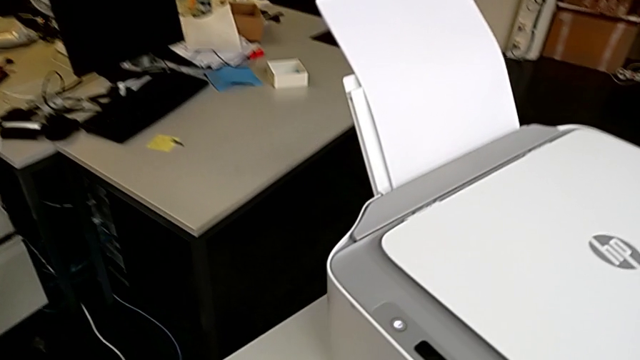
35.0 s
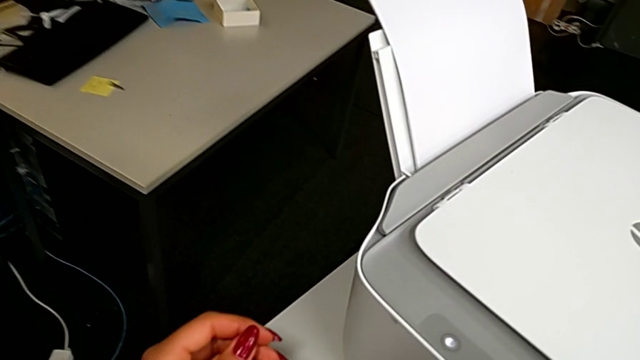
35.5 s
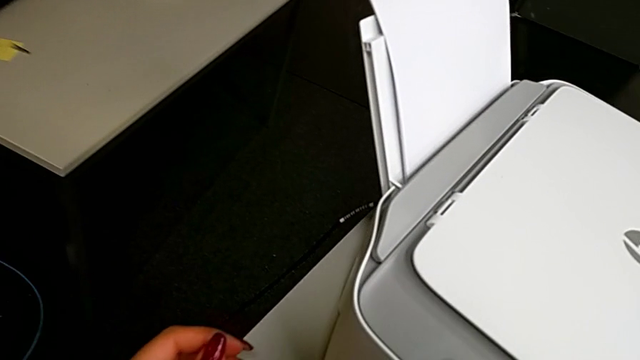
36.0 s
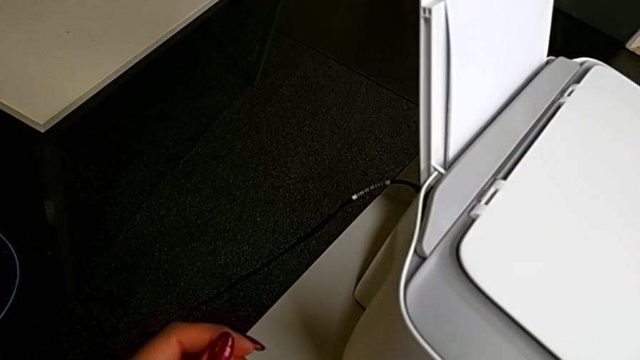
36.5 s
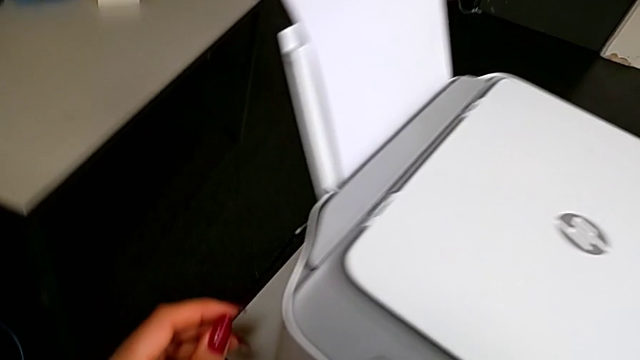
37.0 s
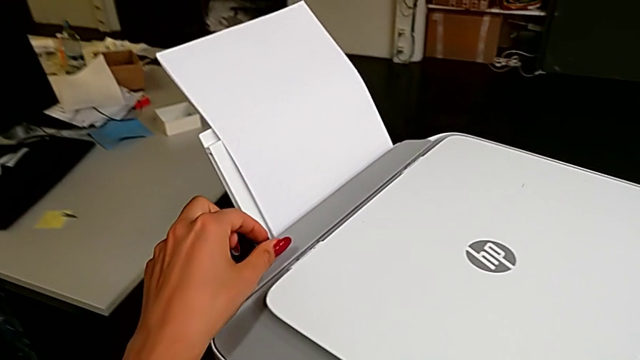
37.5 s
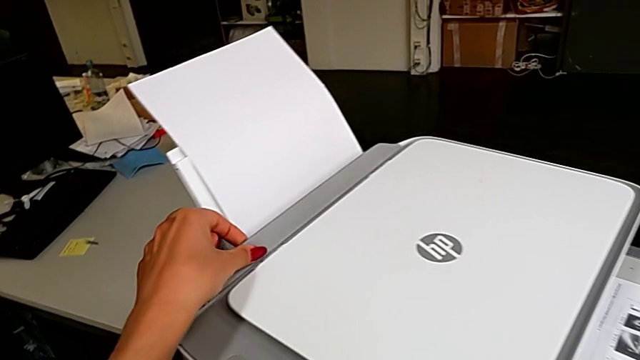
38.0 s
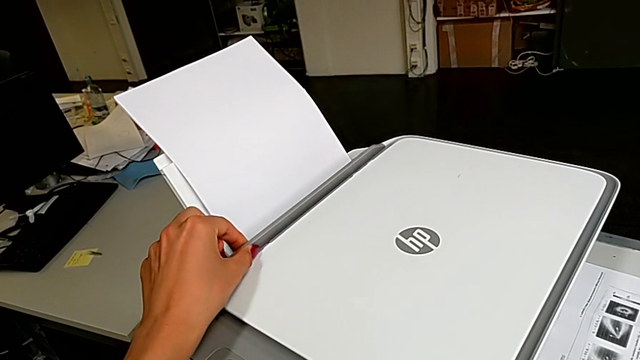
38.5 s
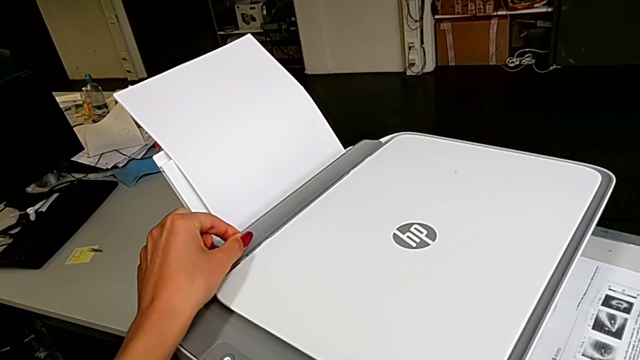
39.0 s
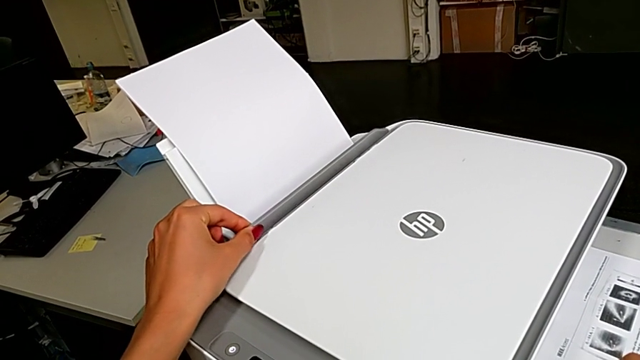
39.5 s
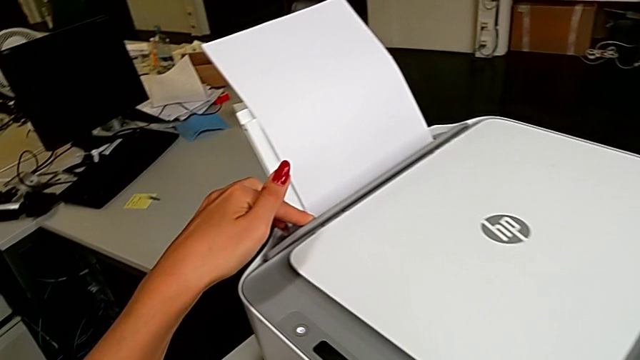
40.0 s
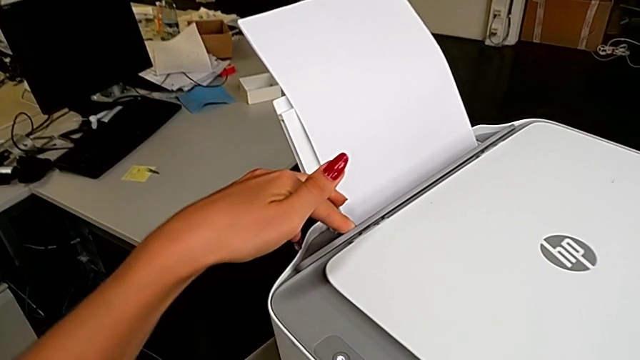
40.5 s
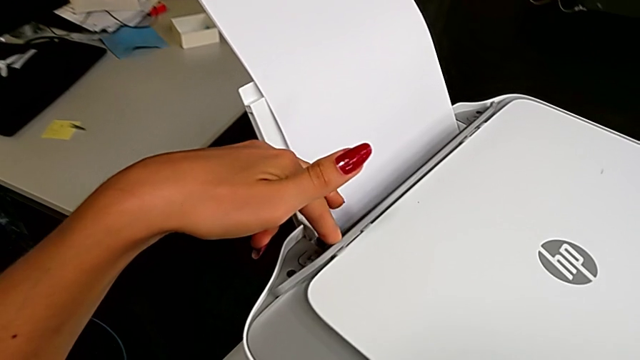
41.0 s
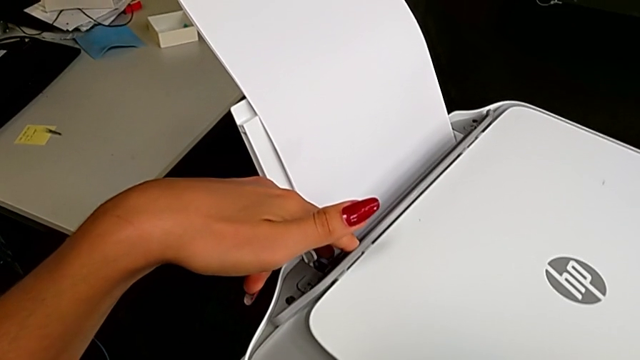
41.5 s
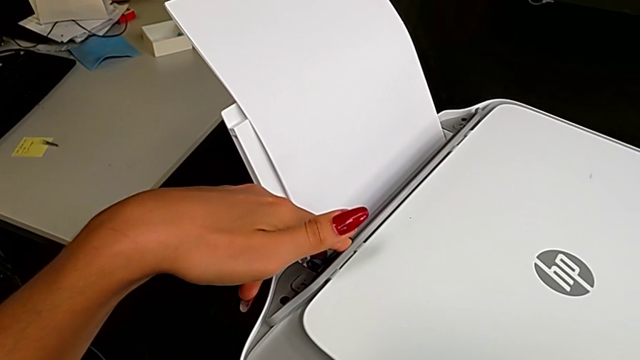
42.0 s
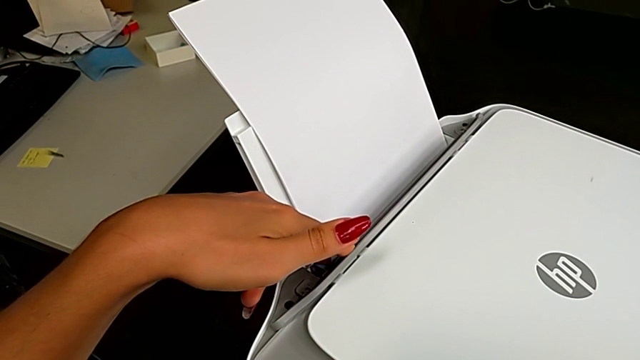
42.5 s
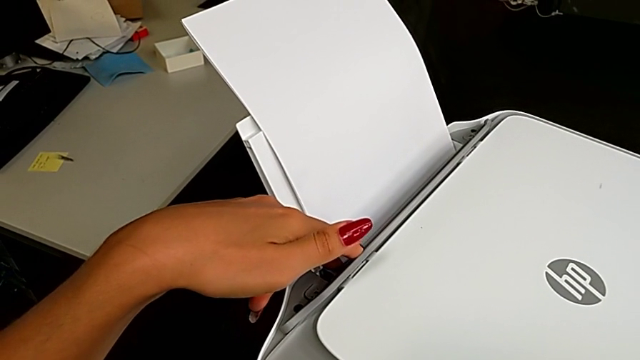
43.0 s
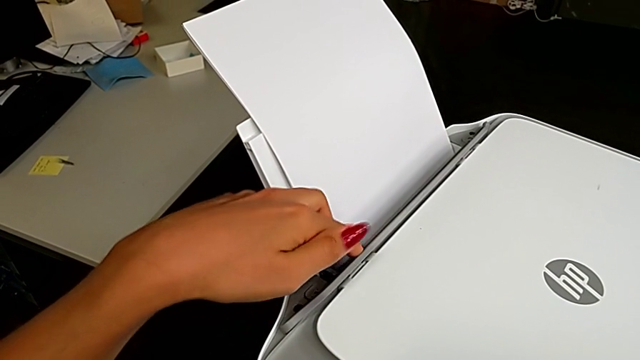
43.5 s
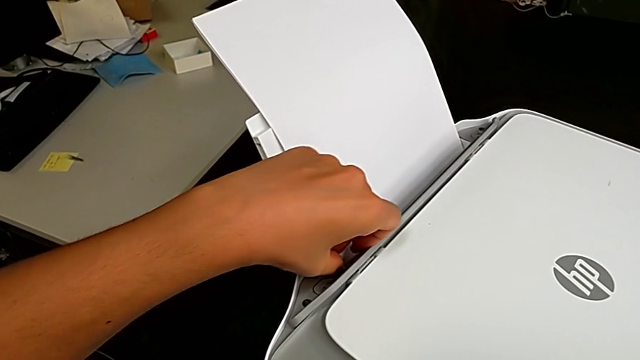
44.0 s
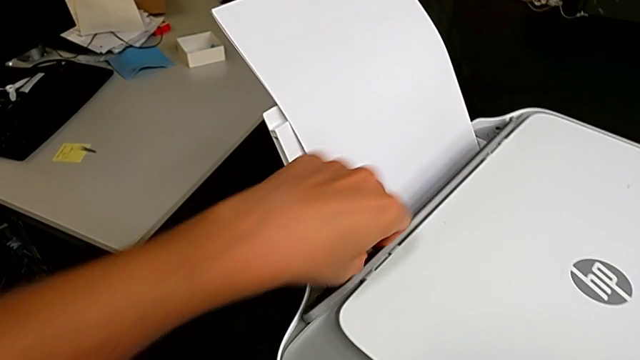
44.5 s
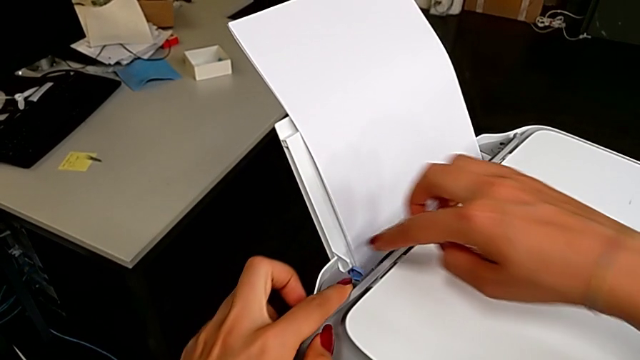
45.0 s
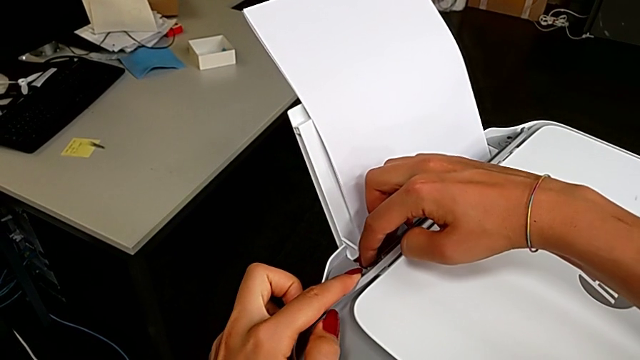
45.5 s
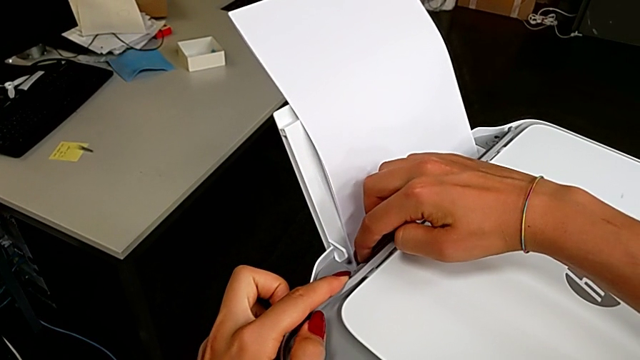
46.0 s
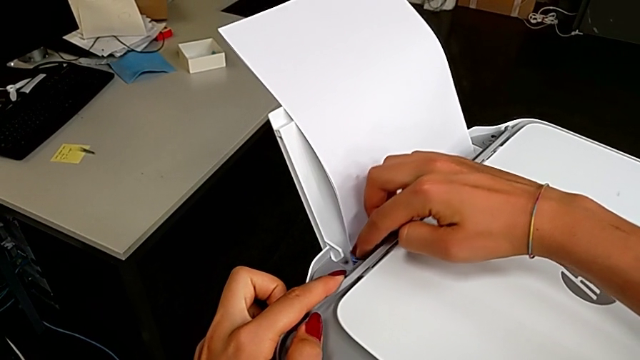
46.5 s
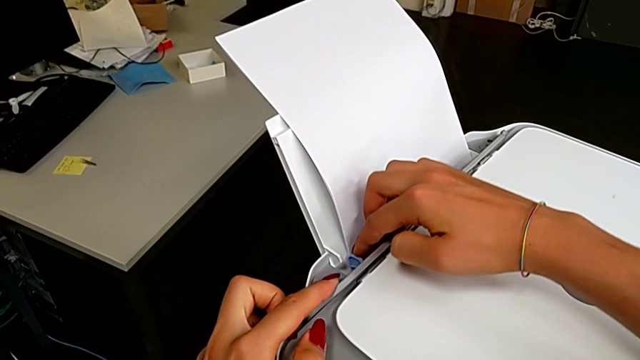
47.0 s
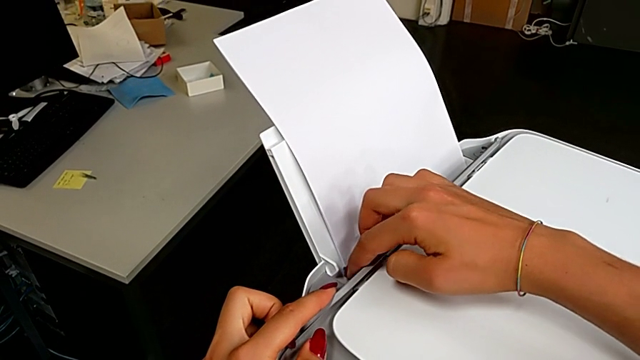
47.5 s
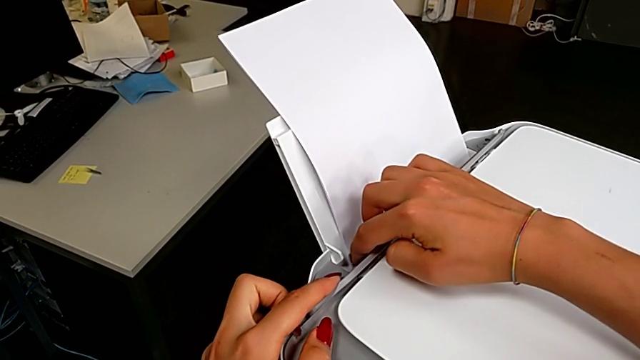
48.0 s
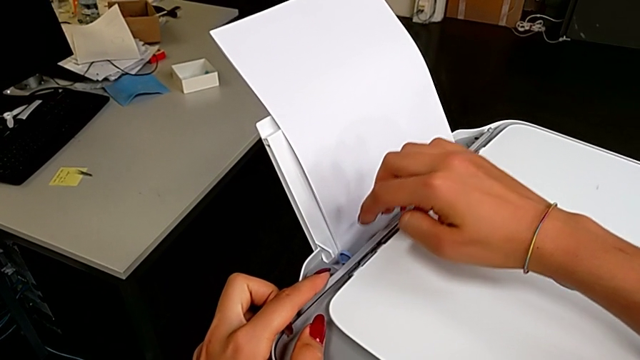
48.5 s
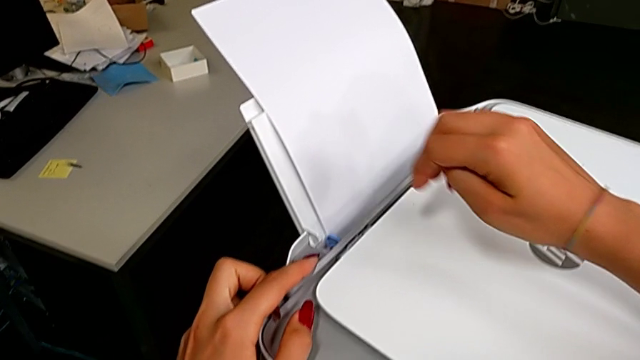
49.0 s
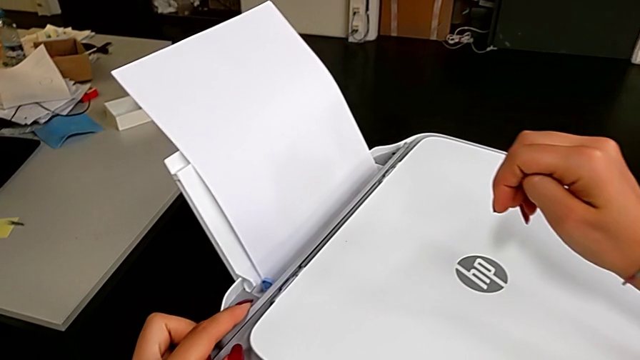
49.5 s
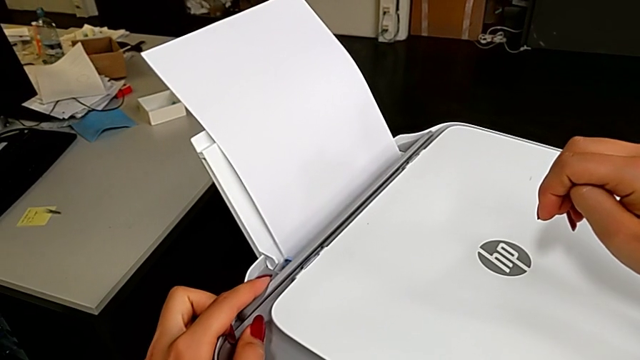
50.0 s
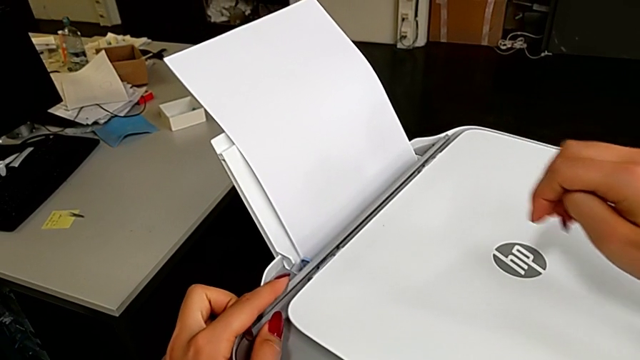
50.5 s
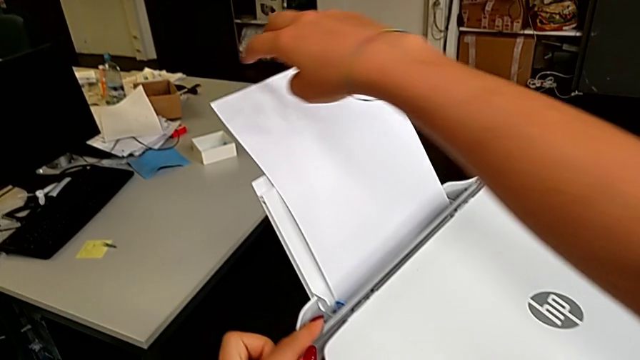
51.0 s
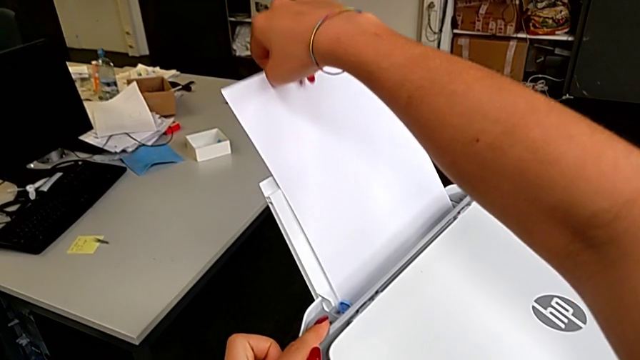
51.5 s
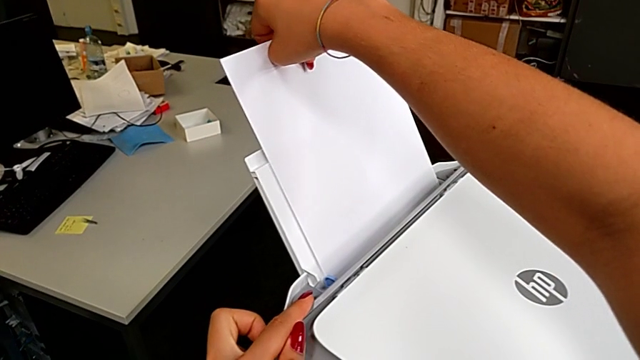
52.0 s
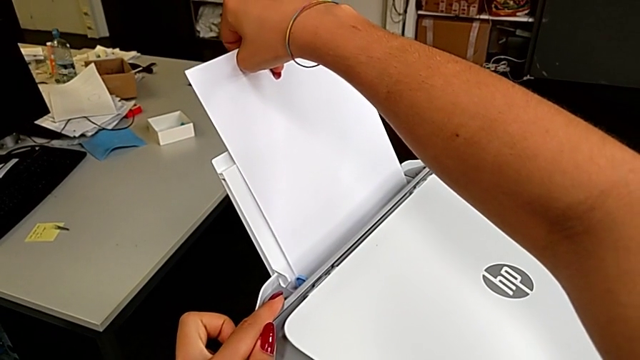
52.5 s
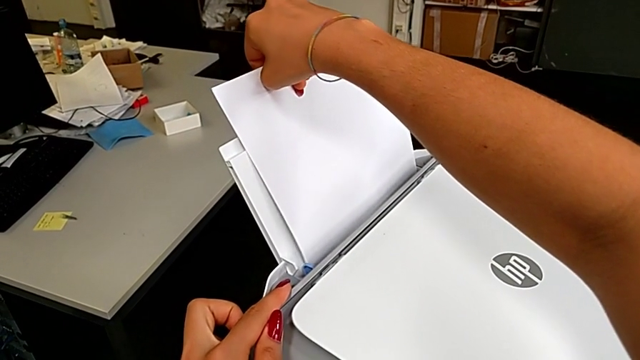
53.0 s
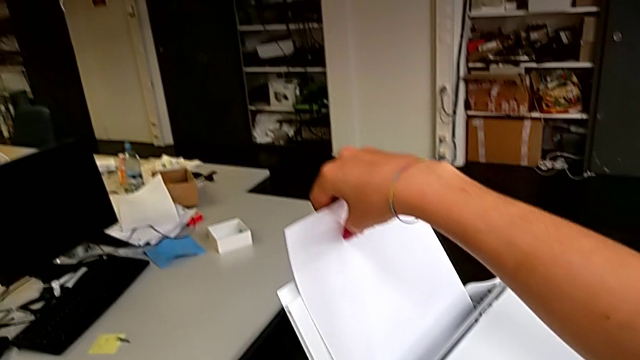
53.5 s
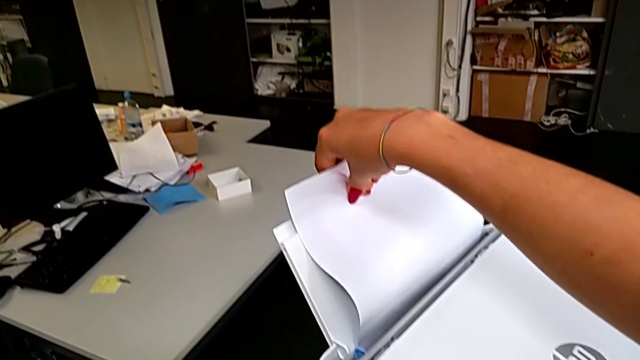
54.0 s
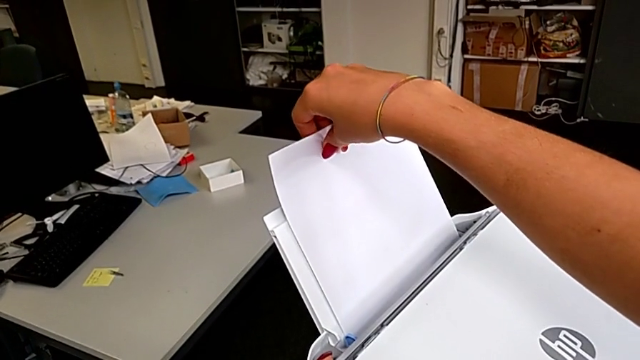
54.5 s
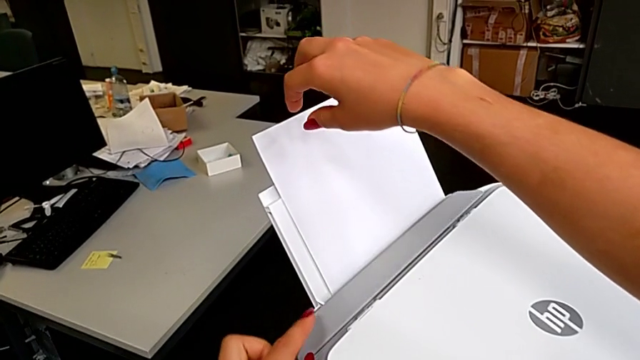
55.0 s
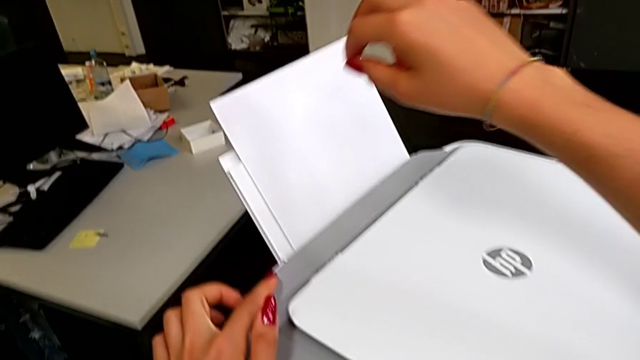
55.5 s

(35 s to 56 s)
The camera wearer is aligning the paper stand's lock. They inspect the paper tray, pull the blue paper tray, pull the paper tray and insert it.
